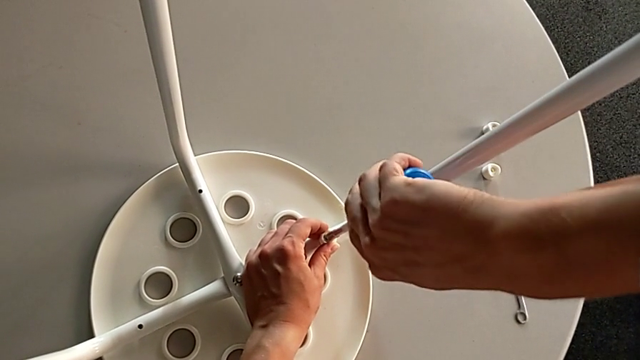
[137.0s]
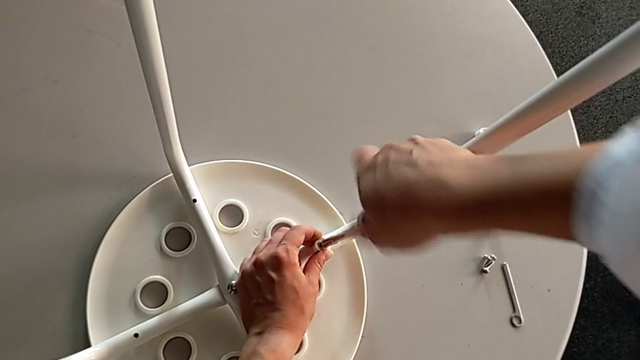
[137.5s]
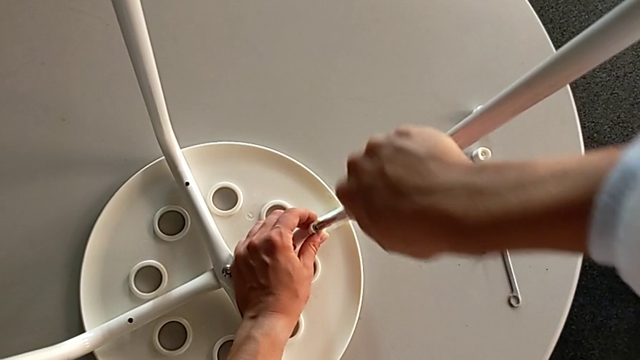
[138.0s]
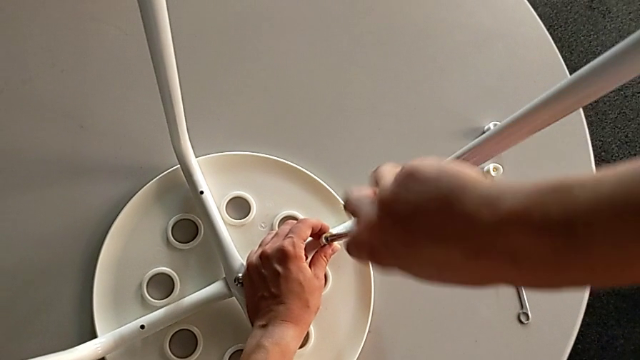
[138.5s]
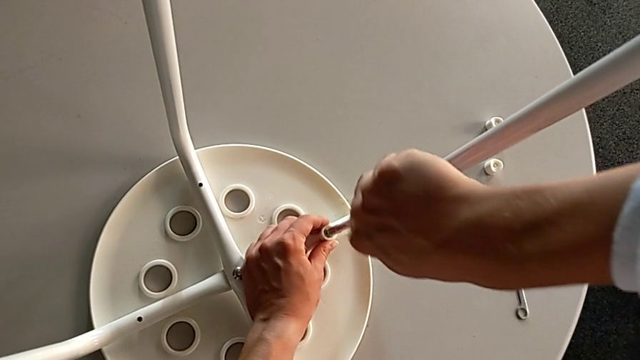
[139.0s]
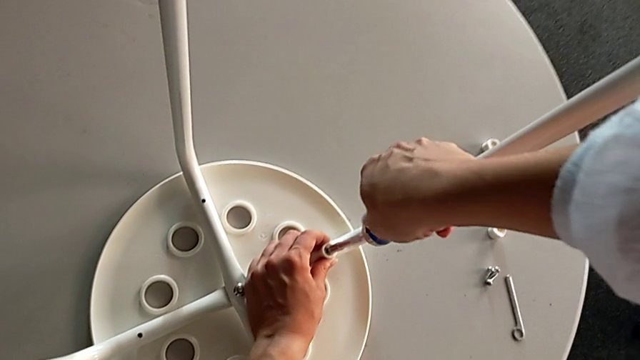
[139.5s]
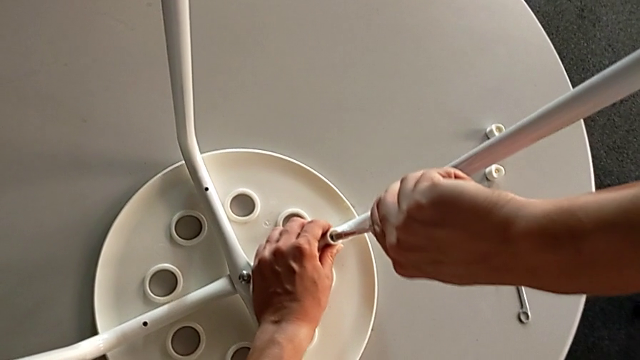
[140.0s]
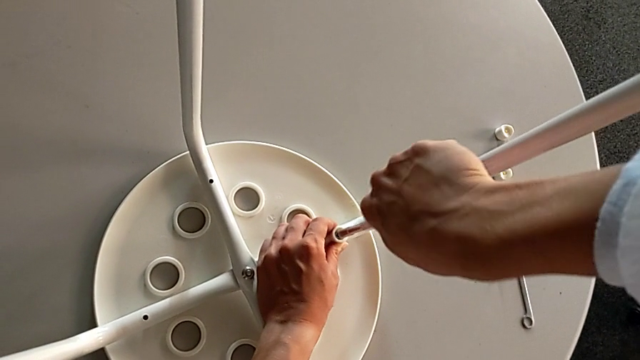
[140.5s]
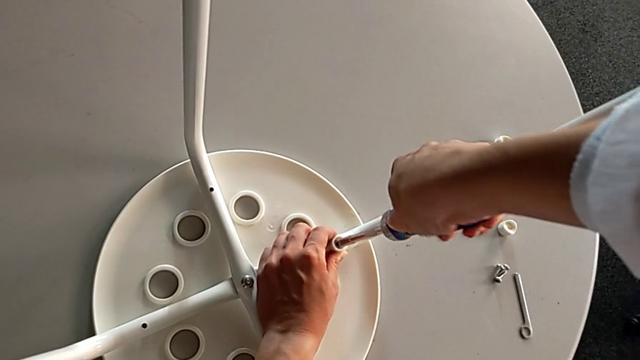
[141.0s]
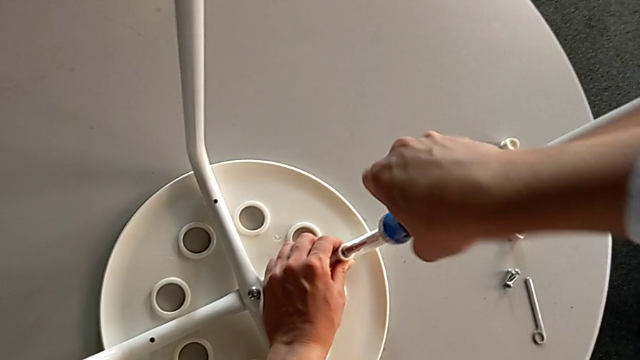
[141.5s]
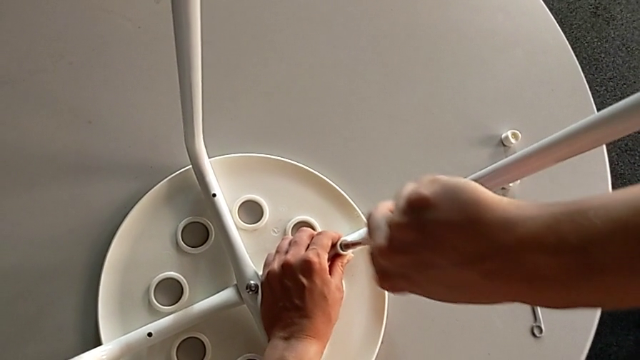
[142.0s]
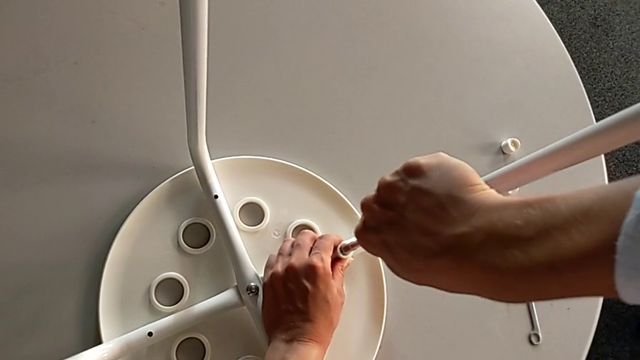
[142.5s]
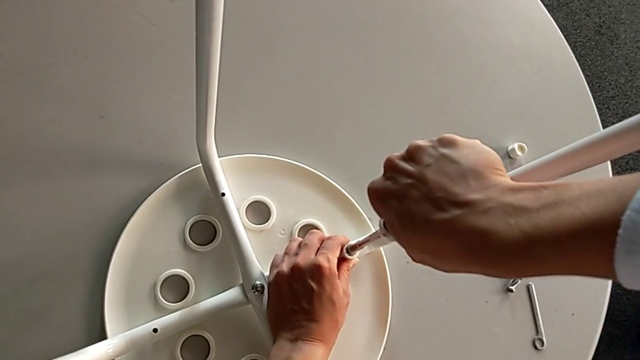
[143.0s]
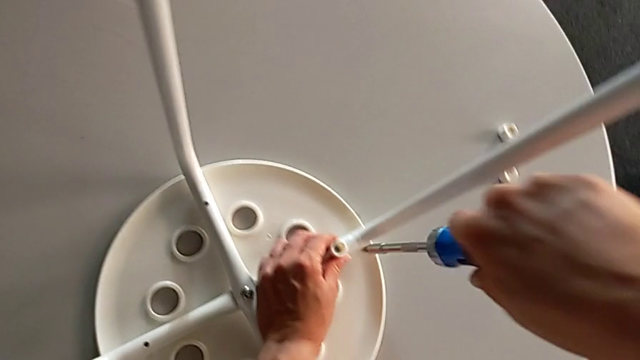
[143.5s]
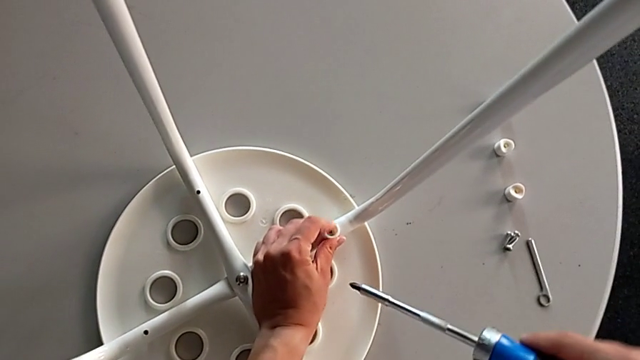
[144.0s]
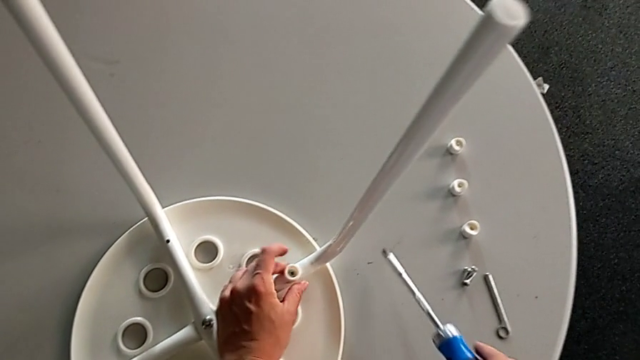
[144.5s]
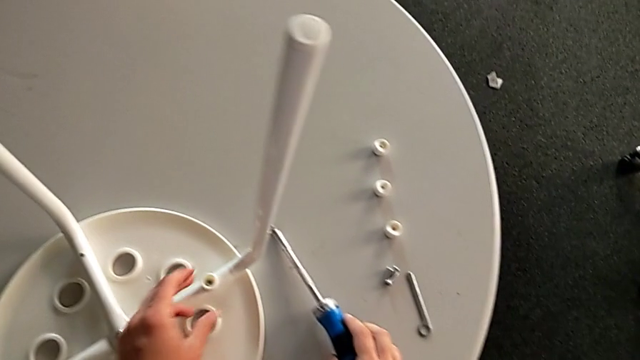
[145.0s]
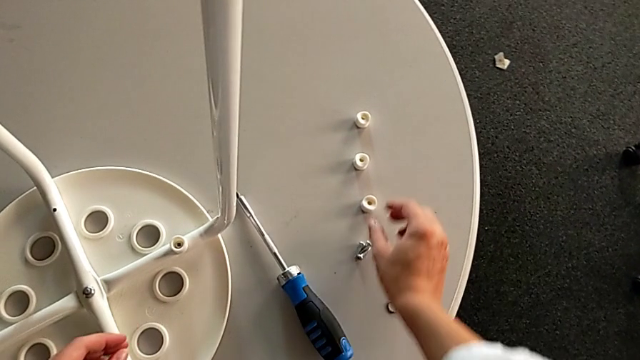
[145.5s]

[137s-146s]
The camera wearer is inserting screws into the legs, screwing them, and finishing assembling. They keep screwing the screw, withdraw the screwdriver, place it and grab the washer.

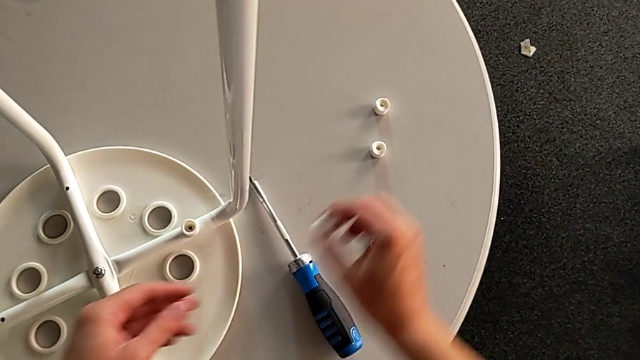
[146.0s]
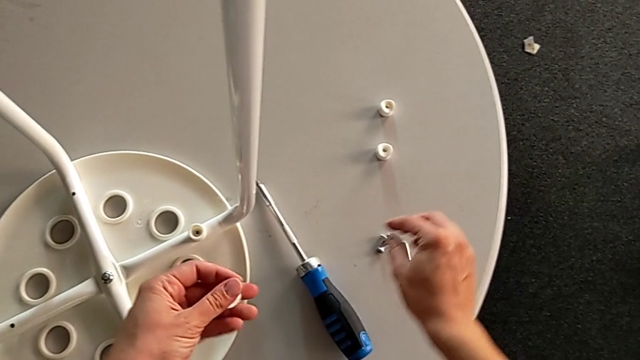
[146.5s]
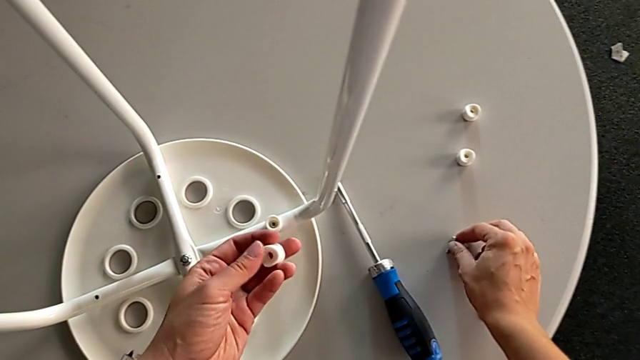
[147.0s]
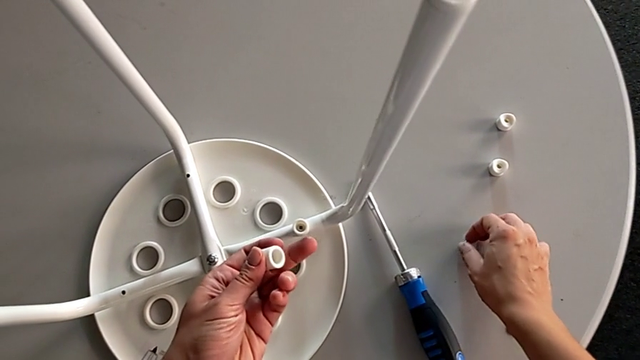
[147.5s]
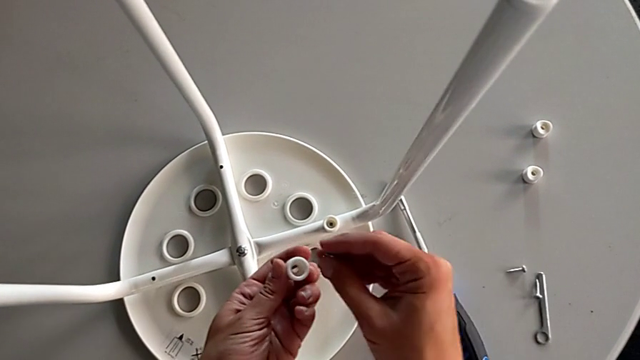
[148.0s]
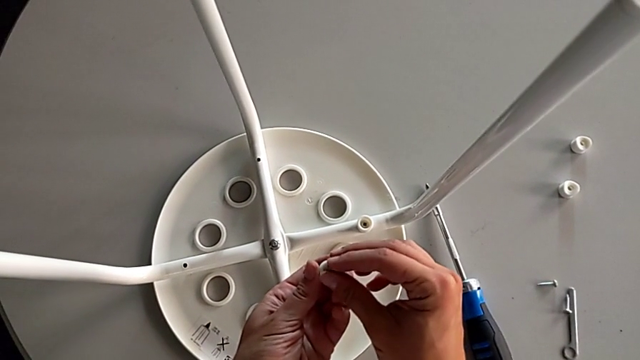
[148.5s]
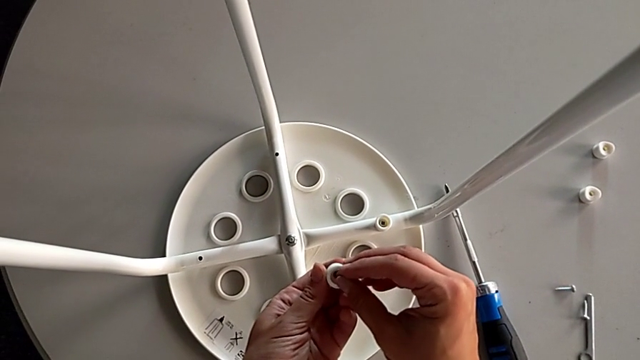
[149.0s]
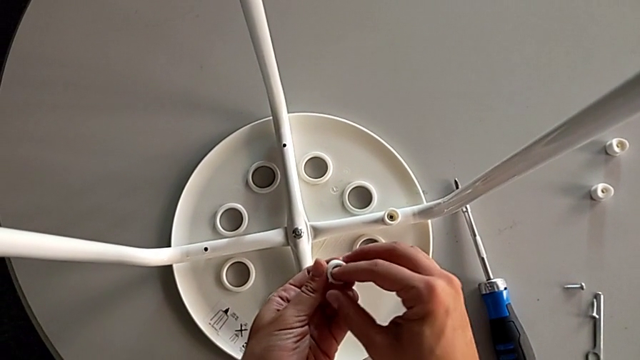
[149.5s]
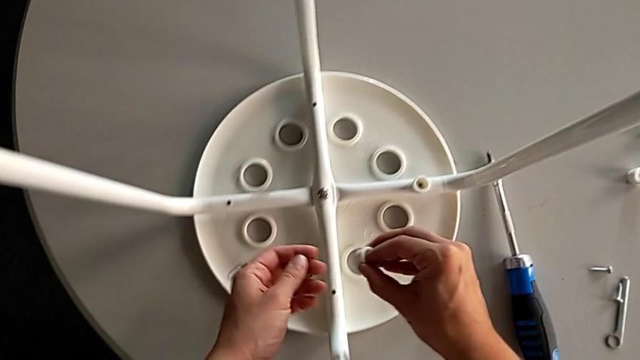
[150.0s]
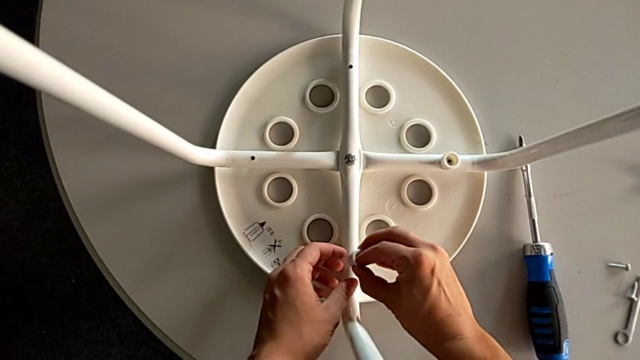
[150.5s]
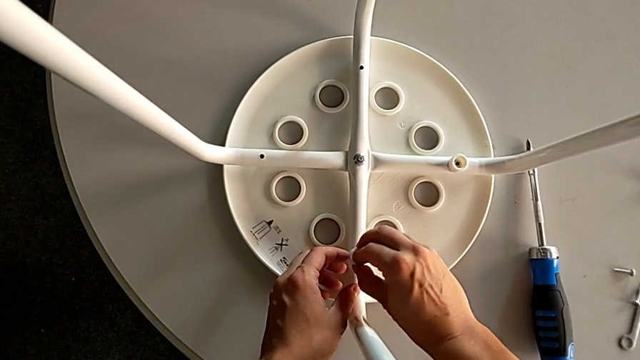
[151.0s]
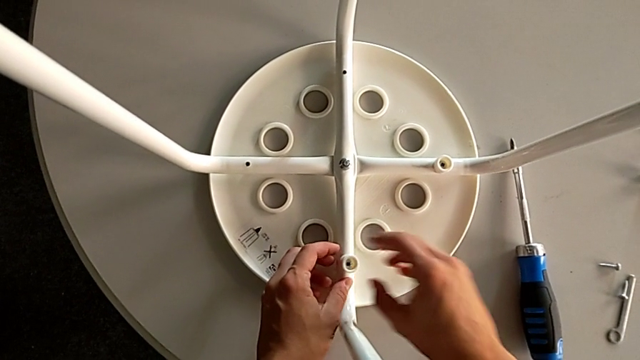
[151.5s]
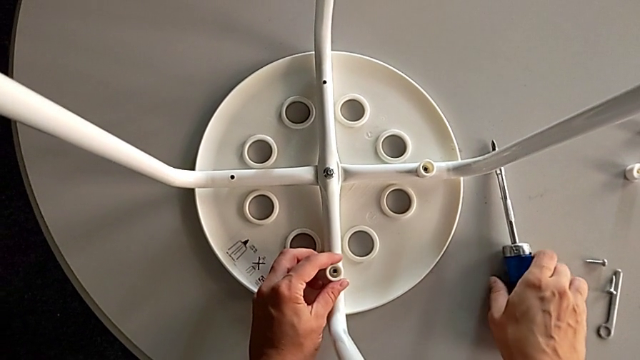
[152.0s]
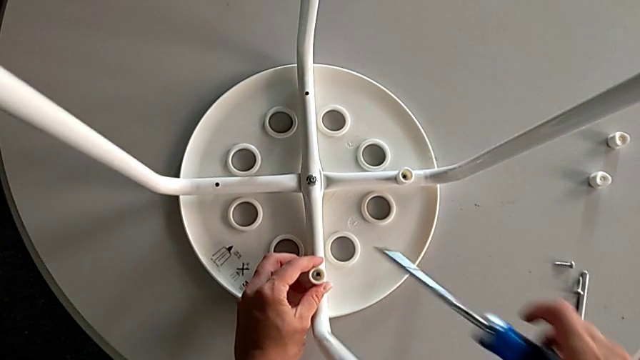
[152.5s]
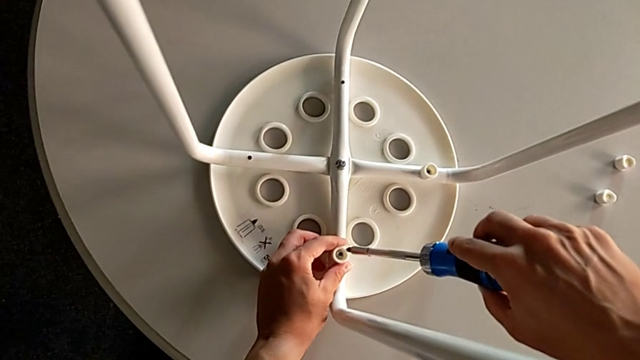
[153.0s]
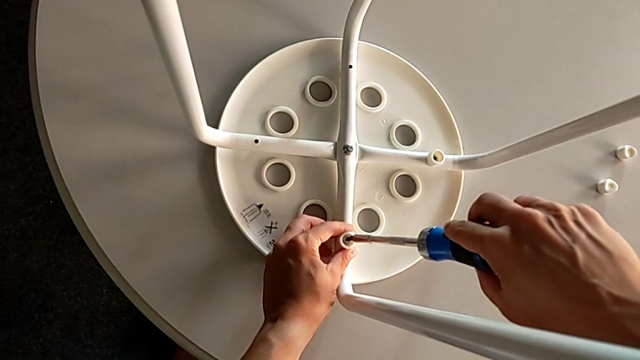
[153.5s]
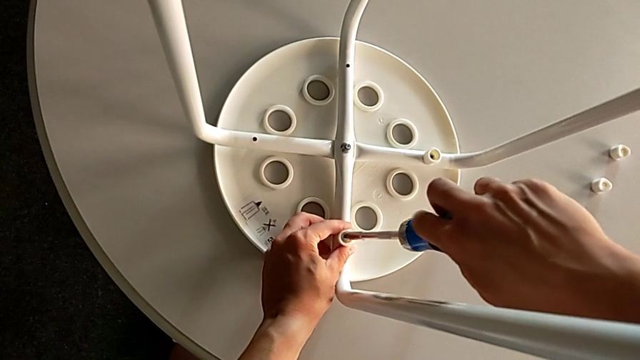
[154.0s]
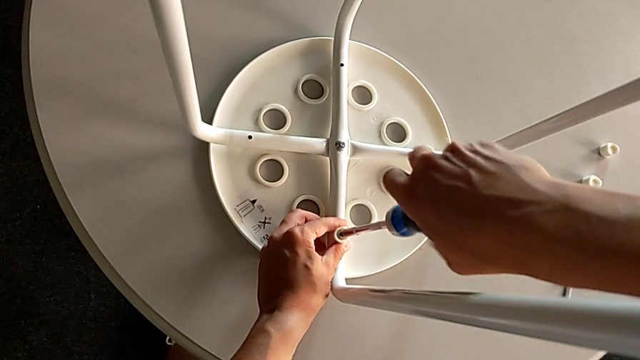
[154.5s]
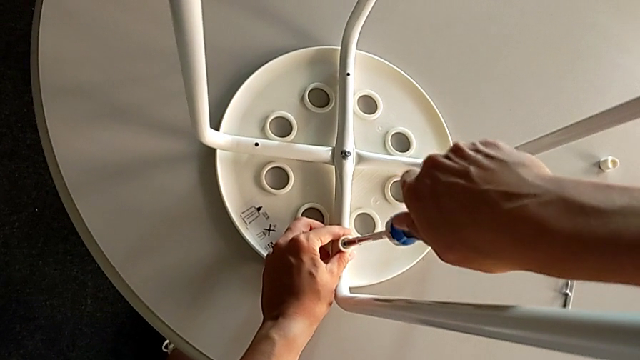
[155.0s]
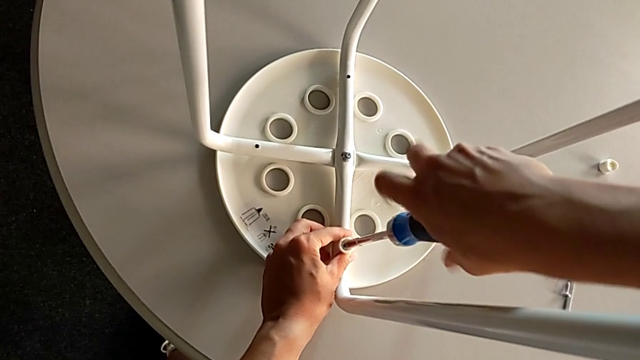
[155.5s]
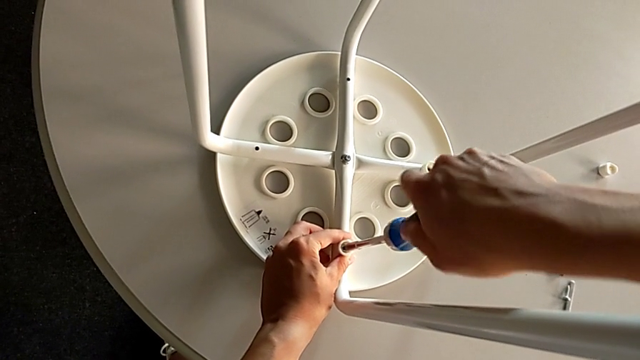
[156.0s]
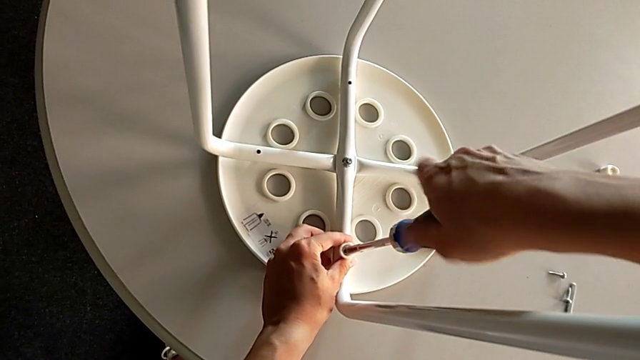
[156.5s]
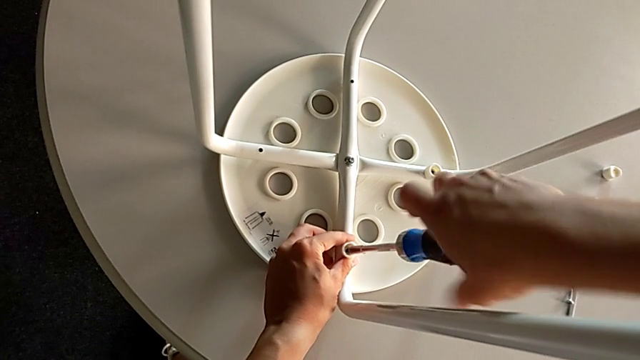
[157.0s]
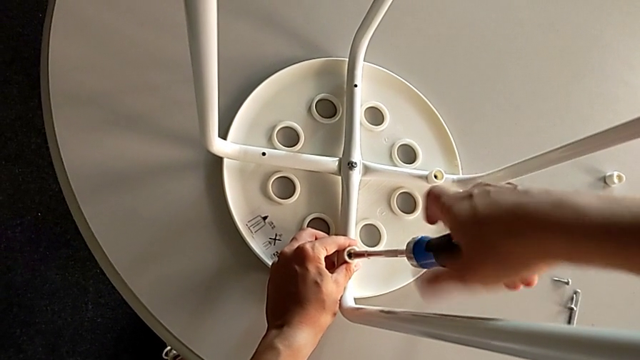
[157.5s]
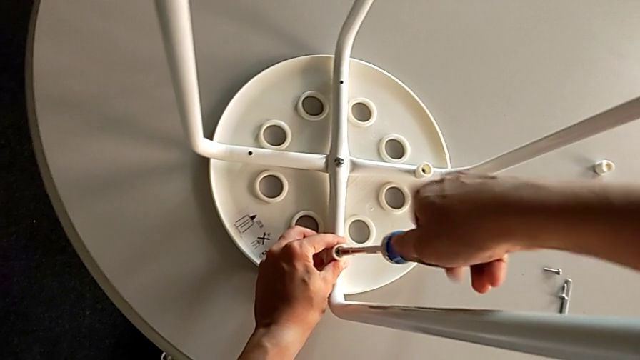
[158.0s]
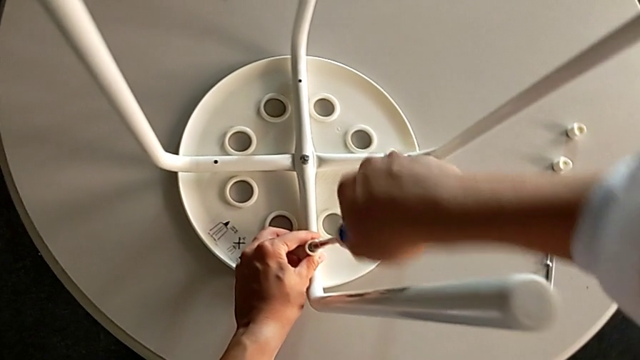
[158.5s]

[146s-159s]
The camera wearer is inserting screws into the legs, screwing them, and finishing assembling. They grab the washer, grab the screw, insert it twice, grab the screwdriver, insert it and begin to screw the screw.
